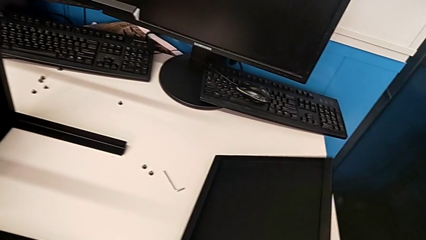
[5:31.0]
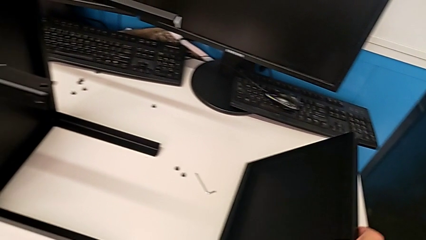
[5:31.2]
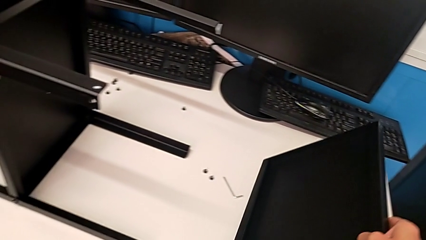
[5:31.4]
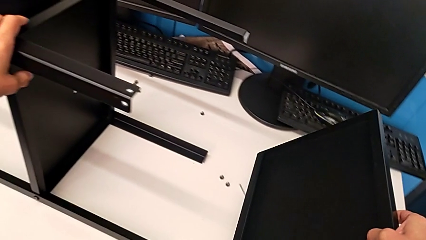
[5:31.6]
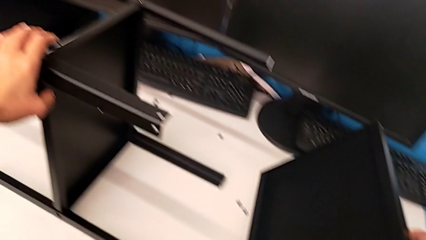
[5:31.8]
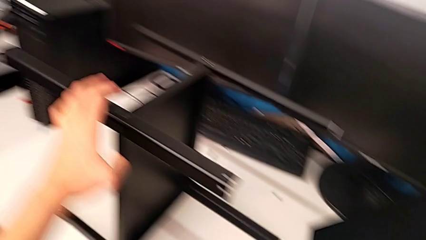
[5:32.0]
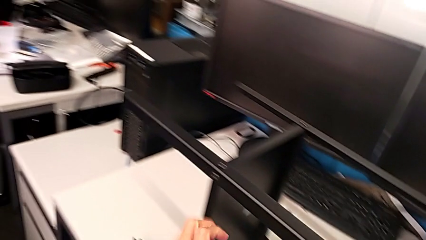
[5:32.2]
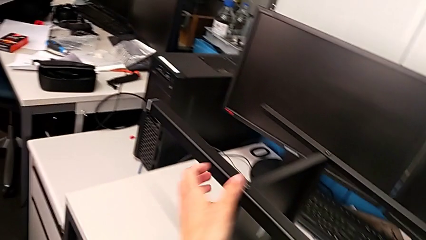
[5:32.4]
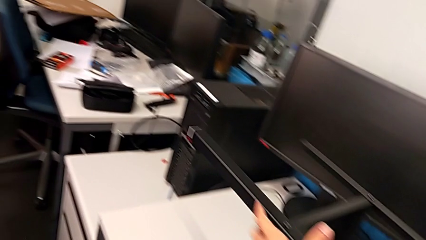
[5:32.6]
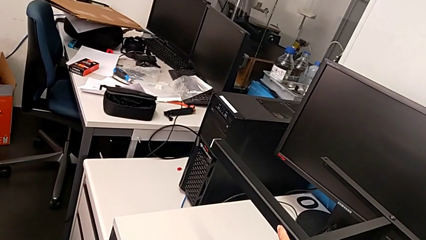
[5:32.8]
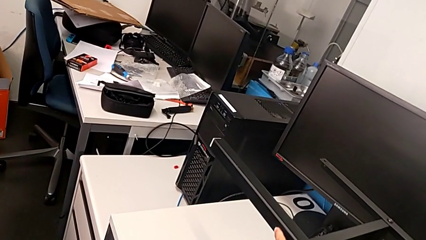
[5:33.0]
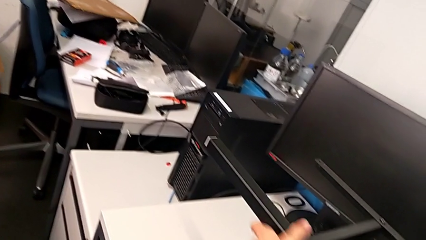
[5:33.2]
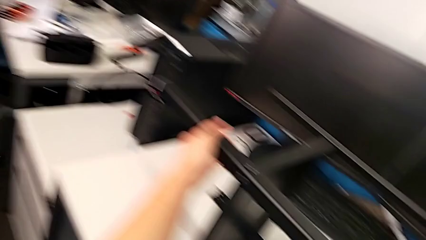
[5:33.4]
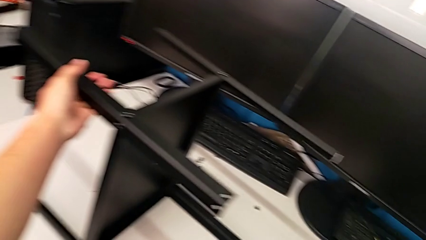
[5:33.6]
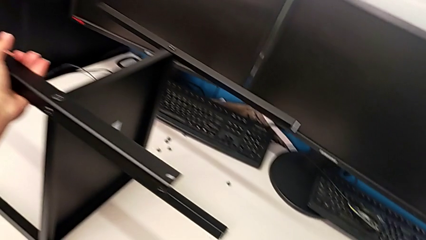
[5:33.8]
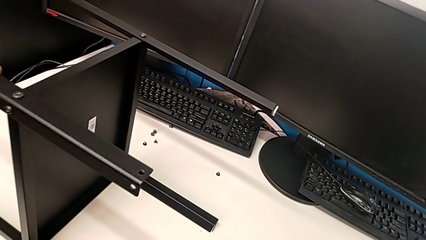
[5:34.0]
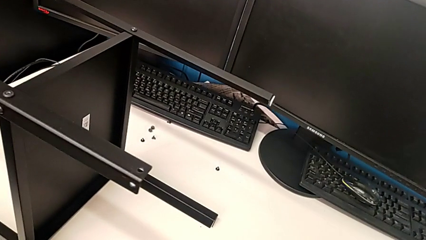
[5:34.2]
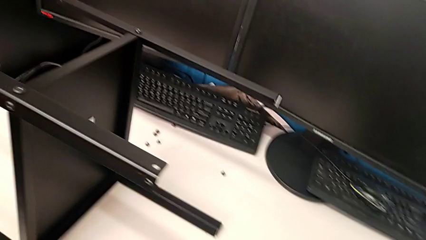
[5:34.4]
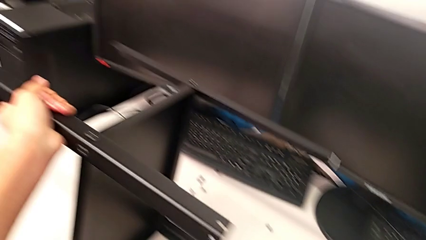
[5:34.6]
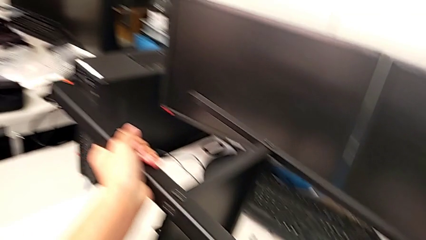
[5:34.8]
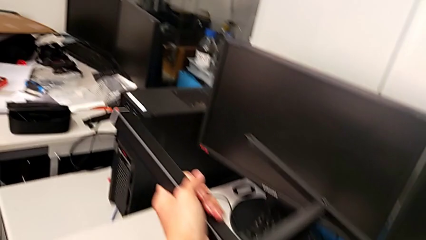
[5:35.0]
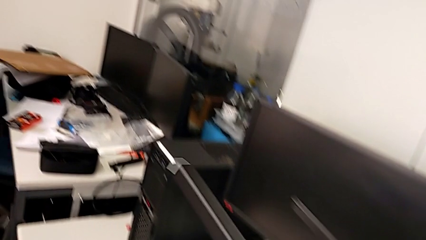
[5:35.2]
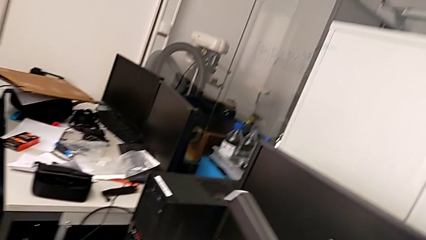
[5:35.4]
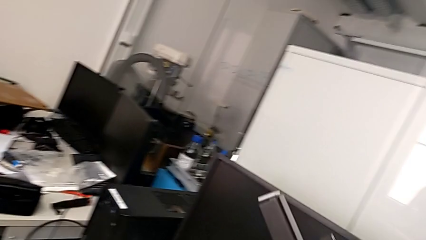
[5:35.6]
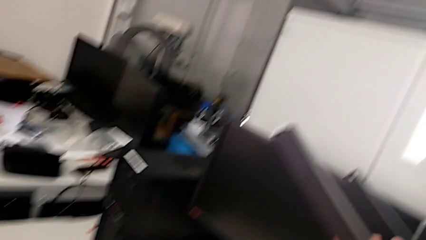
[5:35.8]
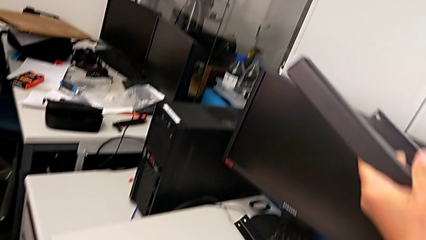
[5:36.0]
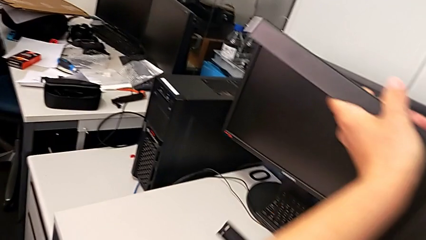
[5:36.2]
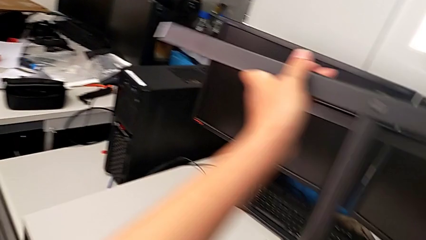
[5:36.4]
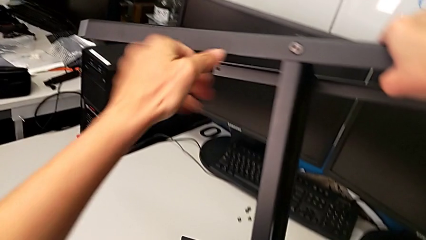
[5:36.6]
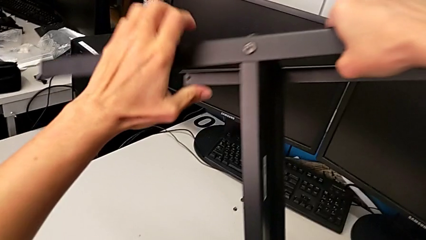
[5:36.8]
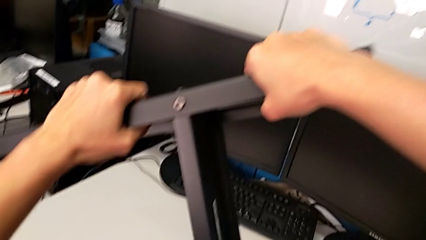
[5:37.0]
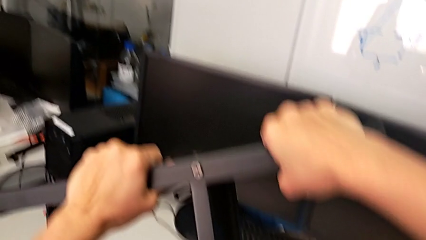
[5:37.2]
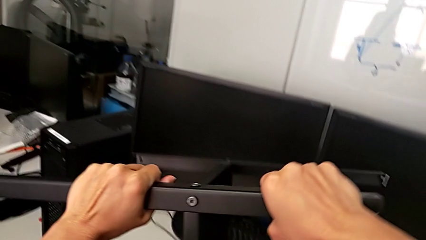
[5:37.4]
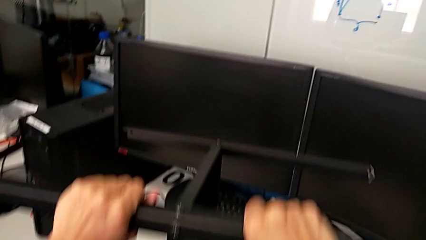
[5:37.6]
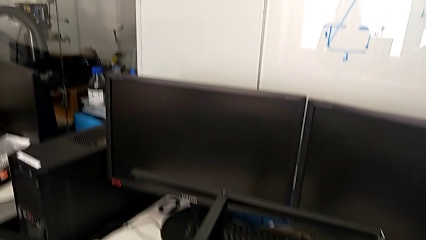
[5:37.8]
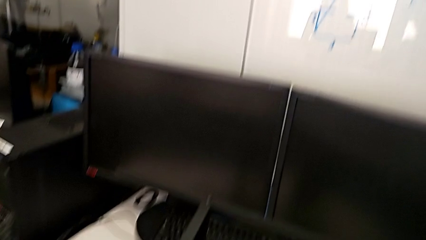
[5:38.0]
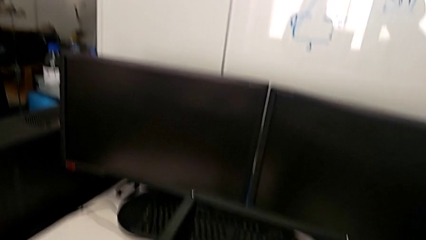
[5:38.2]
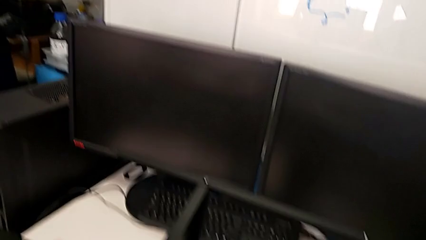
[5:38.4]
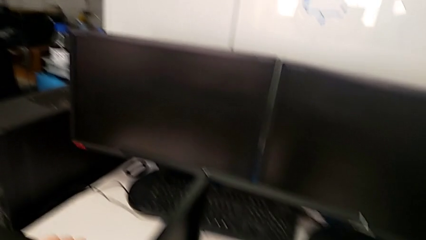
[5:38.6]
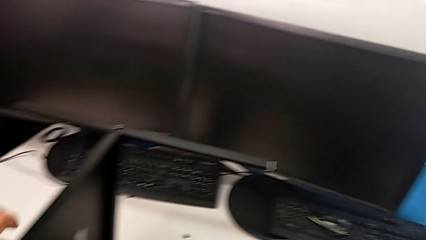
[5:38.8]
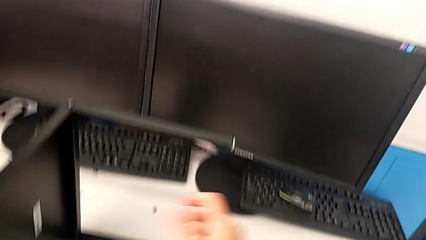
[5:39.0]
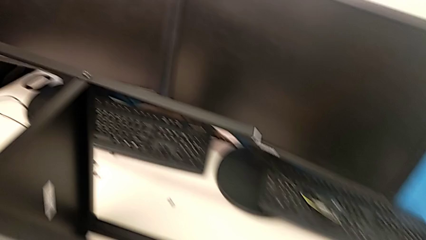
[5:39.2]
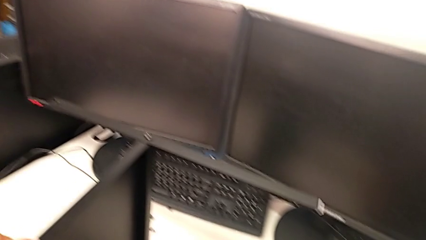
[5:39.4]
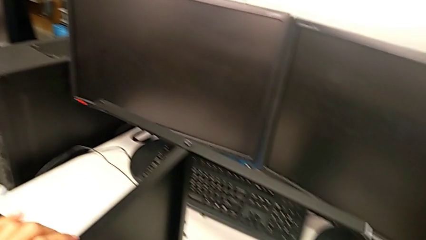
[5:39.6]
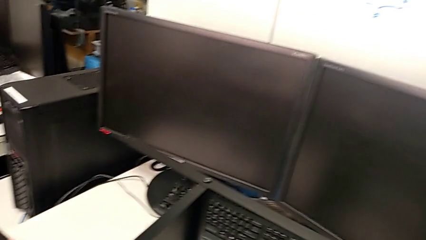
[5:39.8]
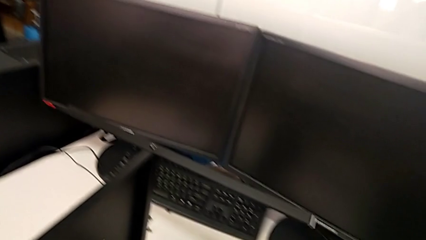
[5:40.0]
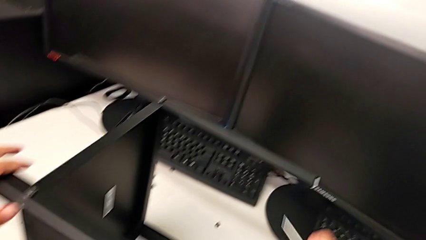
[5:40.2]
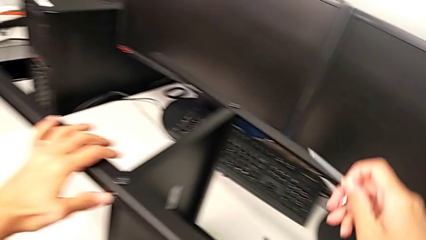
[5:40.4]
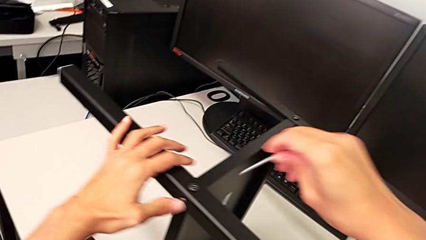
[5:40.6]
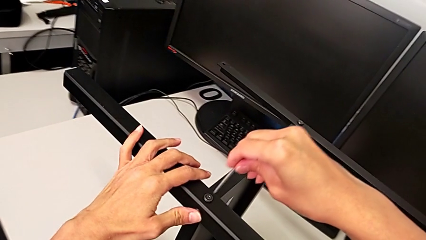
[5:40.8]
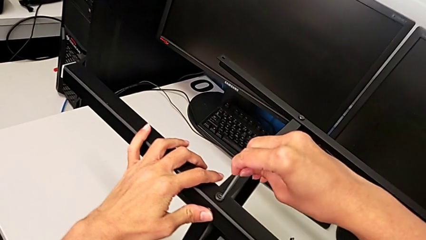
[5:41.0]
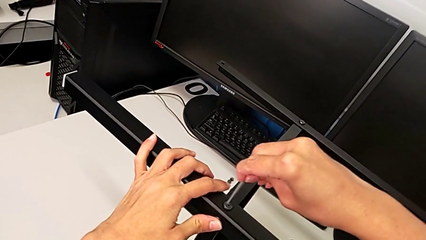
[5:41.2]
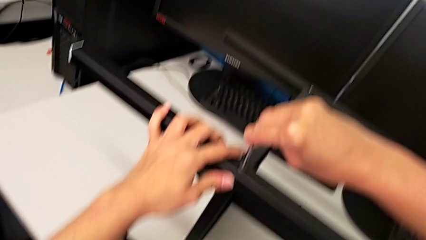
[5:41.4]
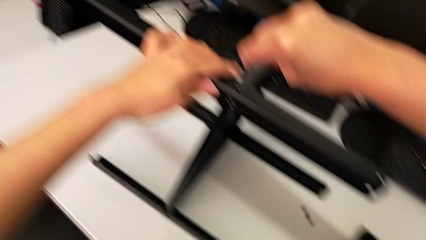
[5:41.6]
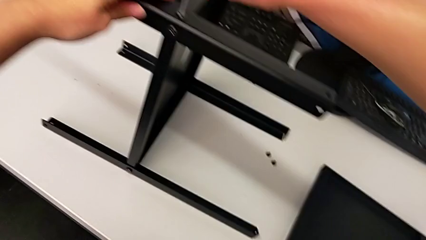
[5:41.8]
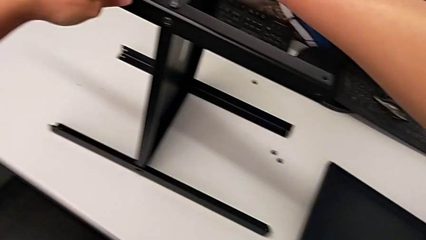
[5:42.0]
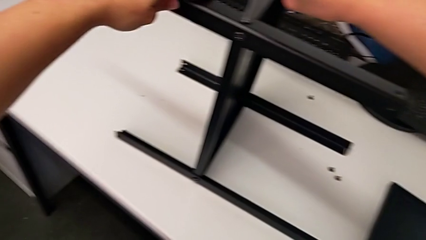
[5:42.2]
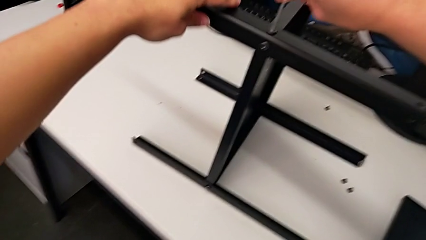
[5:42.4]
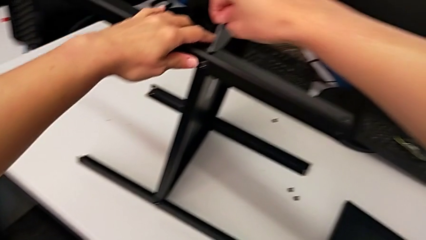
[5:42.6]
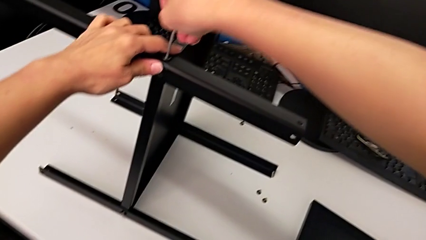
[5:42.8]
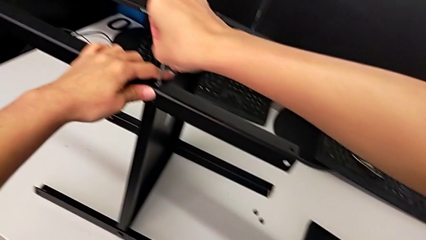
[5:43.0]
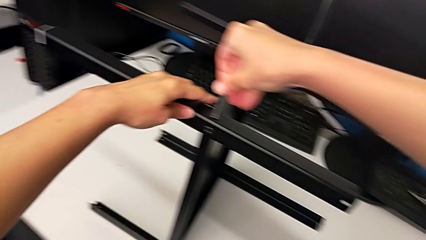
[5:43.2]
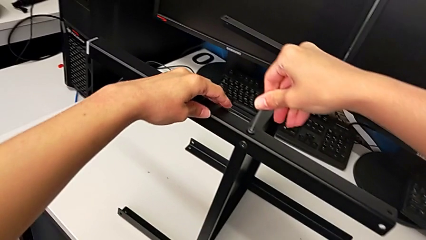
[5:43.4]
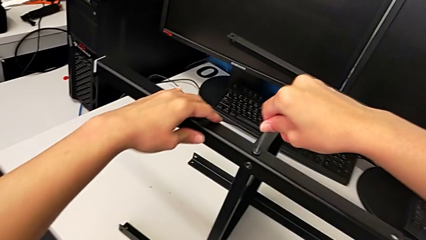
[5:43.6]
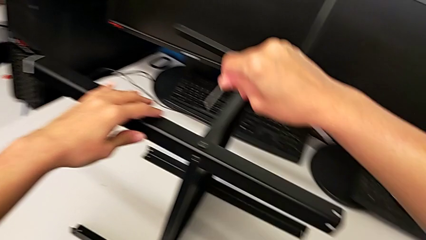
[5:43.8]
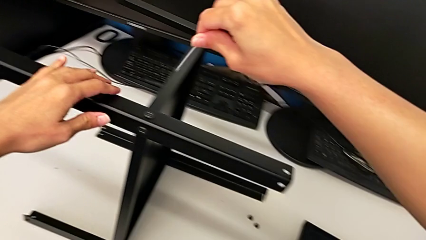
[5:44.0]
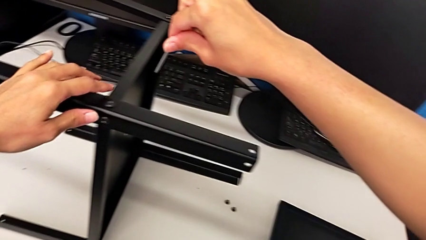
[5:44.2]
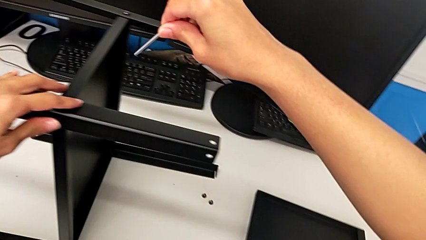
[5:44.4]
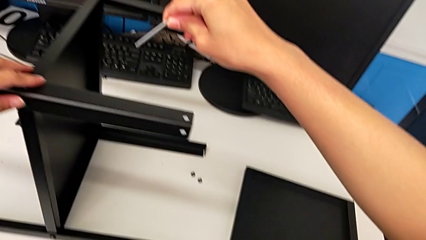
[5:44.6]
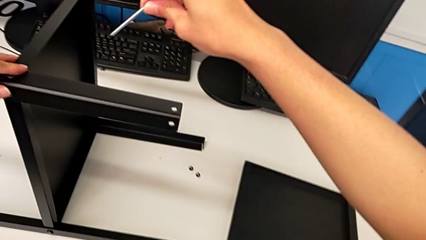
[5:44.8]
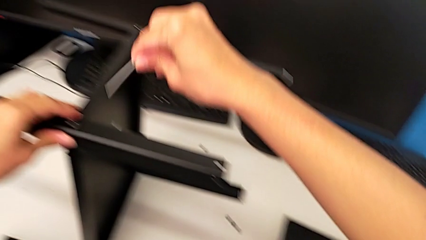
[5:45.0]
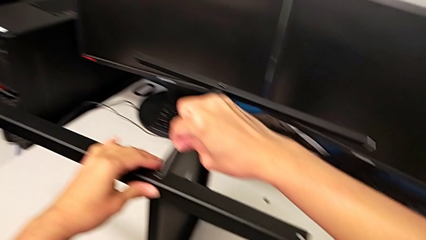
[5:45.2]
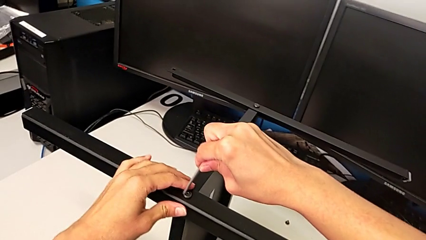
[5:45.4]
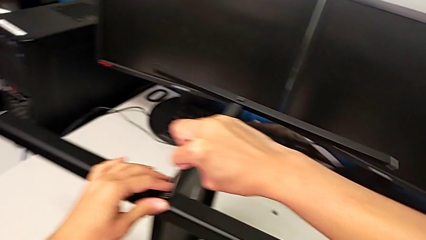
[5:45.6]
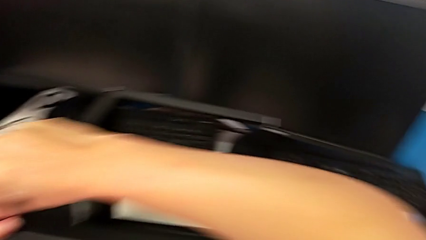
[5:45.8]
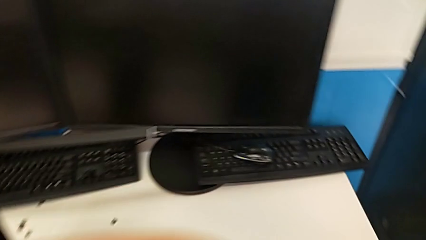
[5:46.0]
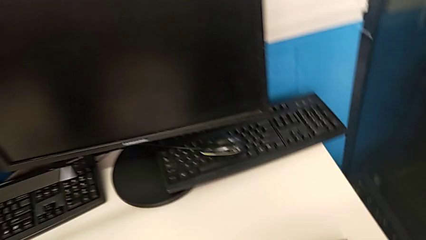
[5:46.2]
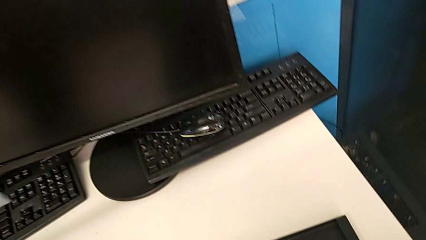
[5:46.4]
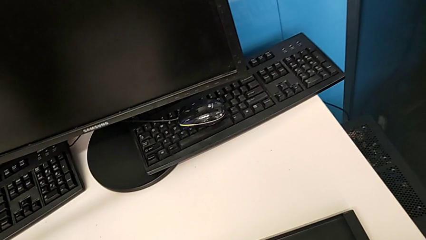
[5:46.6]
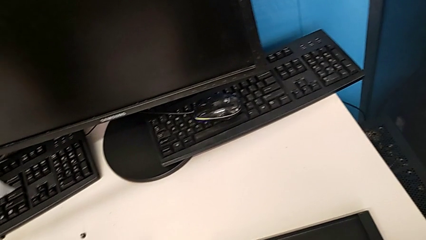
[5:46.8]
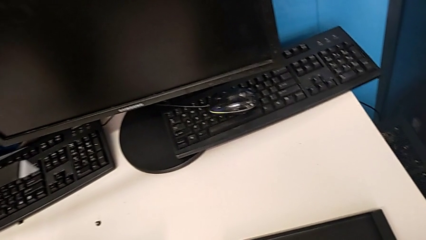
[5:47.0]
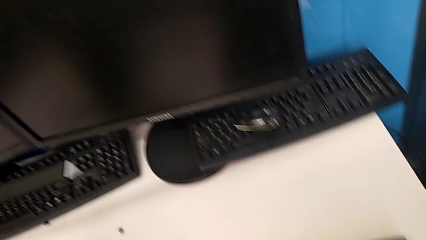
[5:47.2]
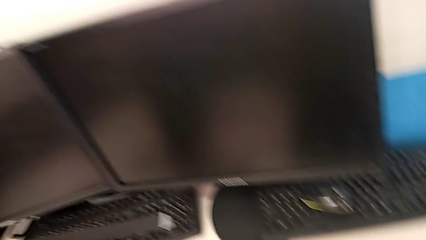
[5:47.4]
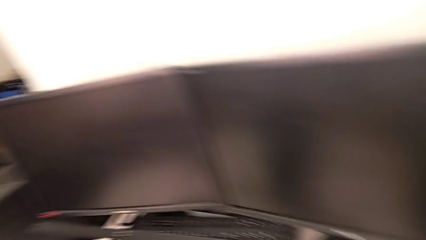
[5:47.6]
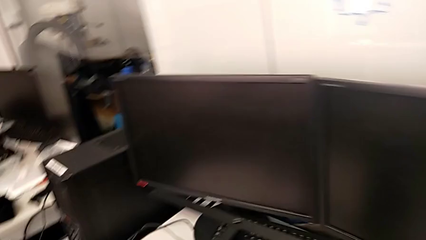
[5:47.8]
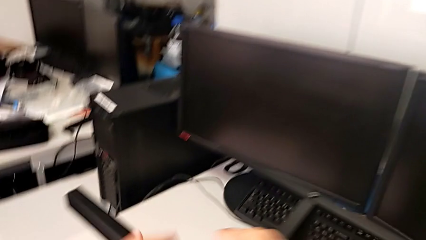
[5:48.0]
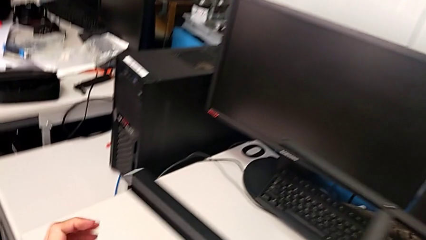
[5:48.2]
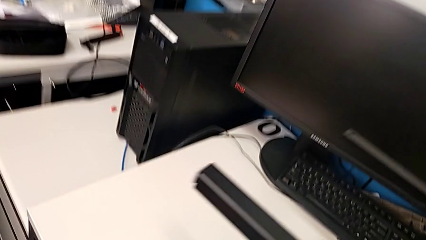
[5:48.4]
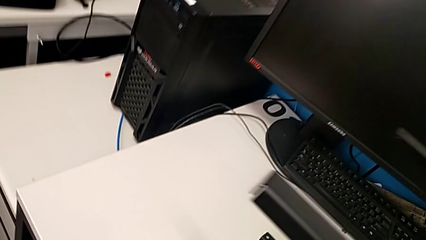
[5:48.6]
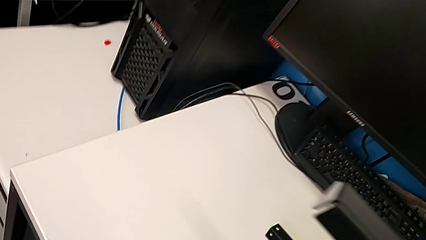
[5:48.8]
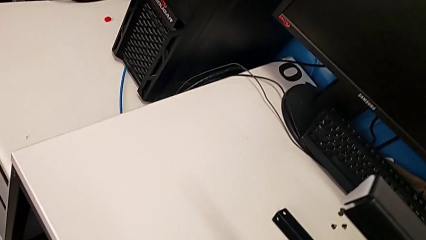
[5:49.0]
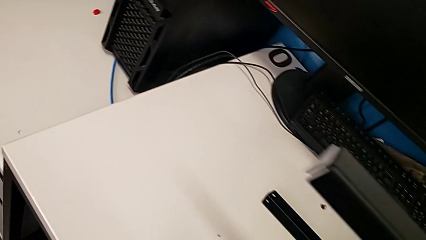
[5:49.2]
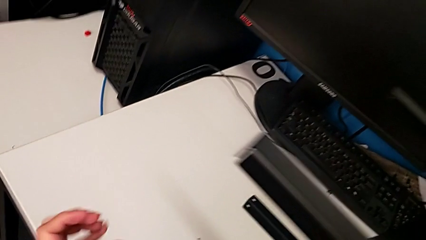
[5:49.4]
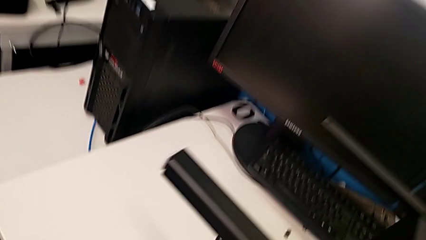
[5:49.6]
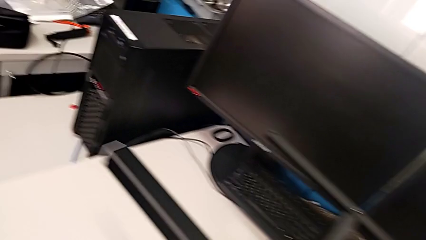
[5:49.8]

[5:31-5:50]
The camera wearer is assembling another leg. They wrongly grab the tray, place it, lift the nightstand, place it, grab the Allen wrench, insert the hex socket head, screw it, withdraw the Allen wrench, inspect the nightstand, insert the Allen wrench and screw the hex socket head.
